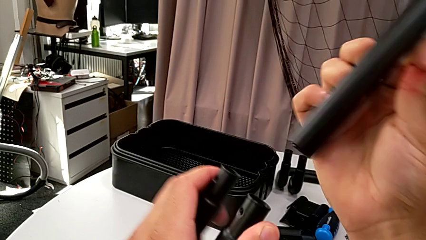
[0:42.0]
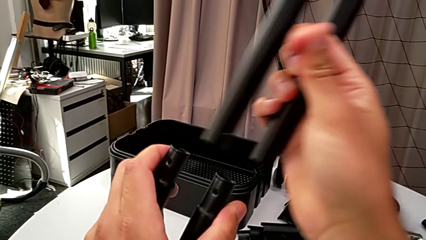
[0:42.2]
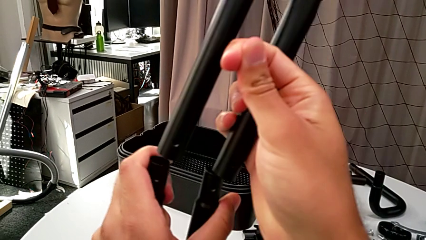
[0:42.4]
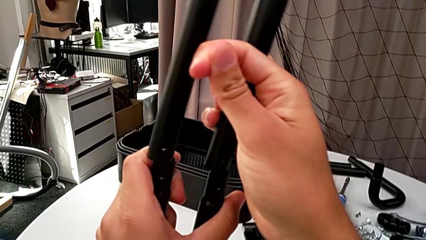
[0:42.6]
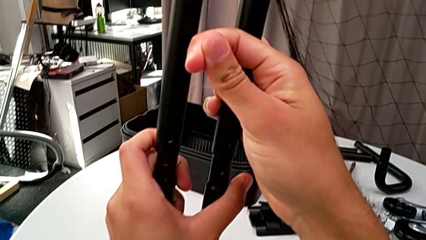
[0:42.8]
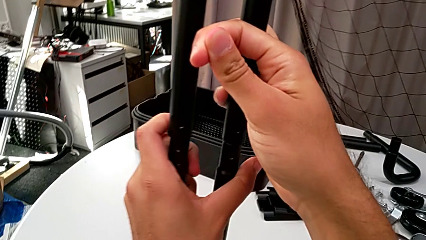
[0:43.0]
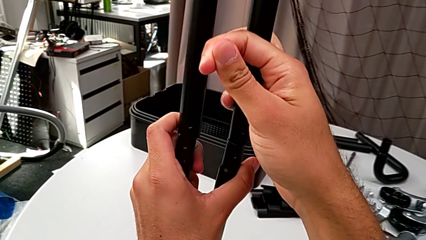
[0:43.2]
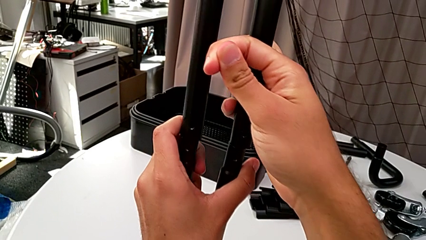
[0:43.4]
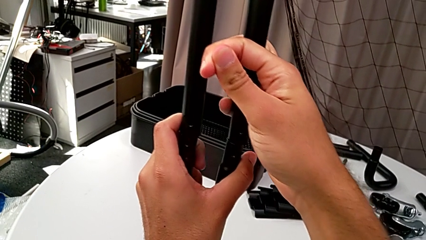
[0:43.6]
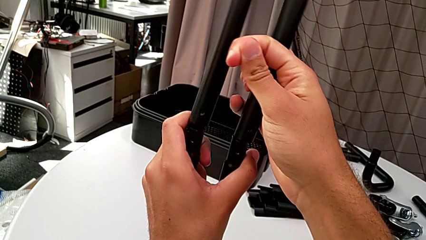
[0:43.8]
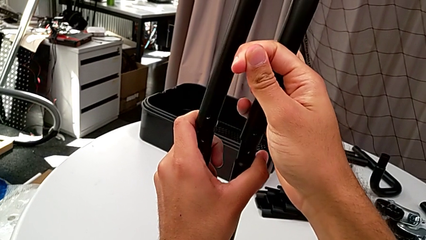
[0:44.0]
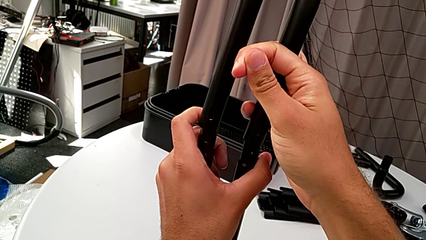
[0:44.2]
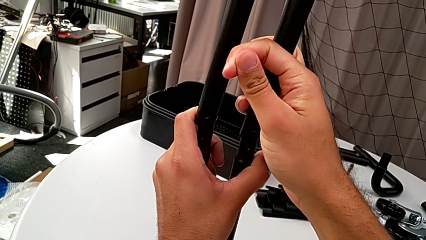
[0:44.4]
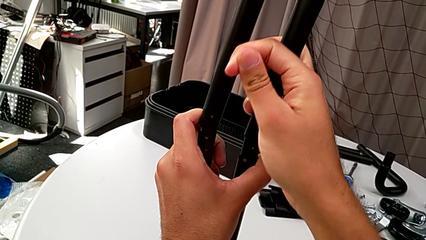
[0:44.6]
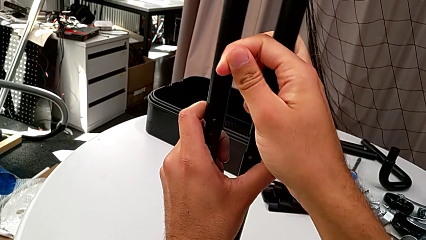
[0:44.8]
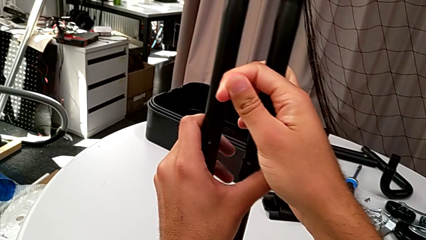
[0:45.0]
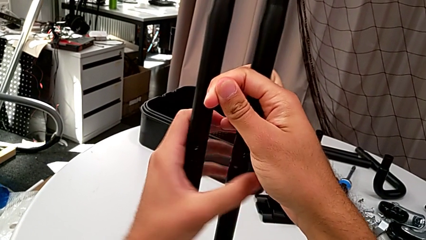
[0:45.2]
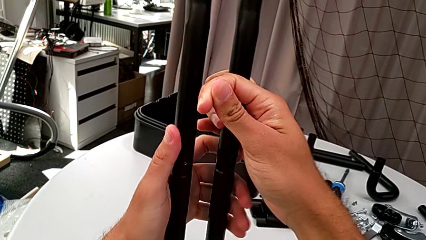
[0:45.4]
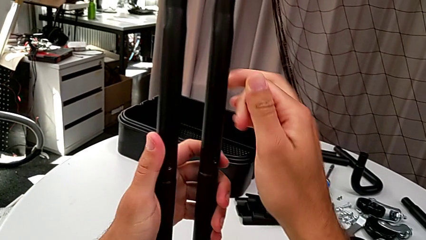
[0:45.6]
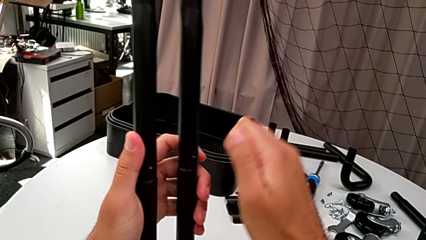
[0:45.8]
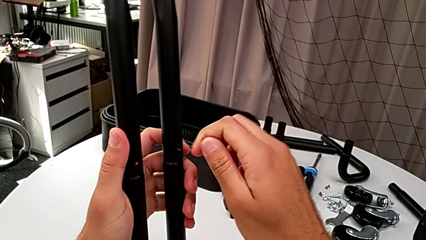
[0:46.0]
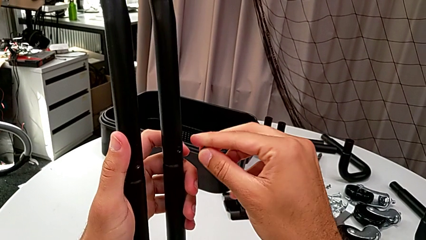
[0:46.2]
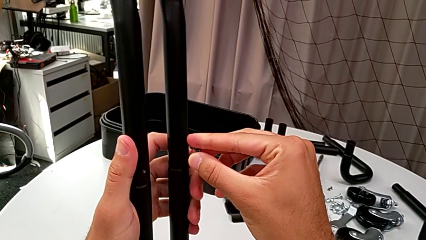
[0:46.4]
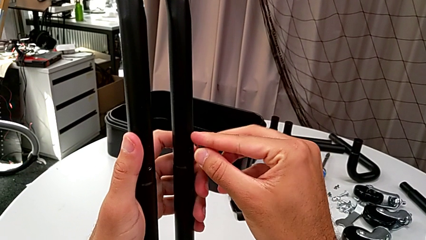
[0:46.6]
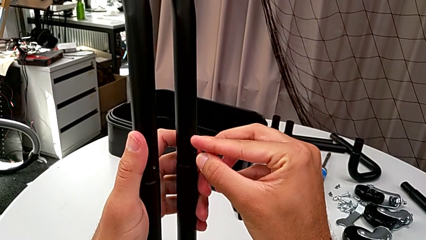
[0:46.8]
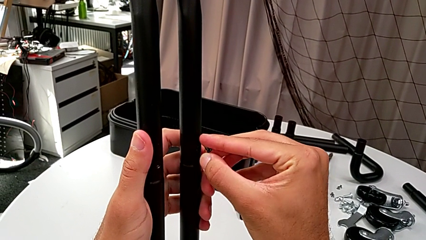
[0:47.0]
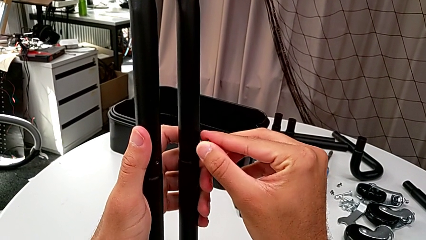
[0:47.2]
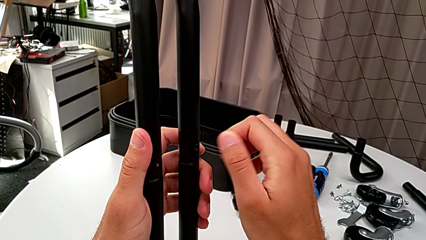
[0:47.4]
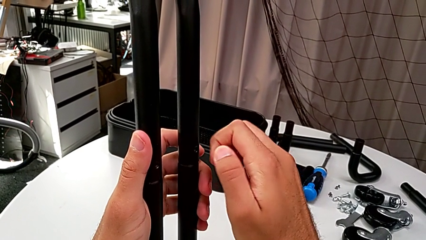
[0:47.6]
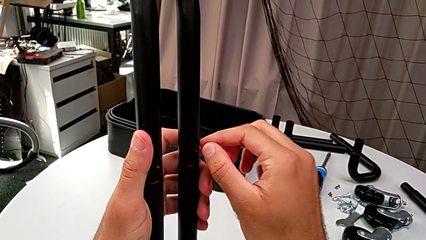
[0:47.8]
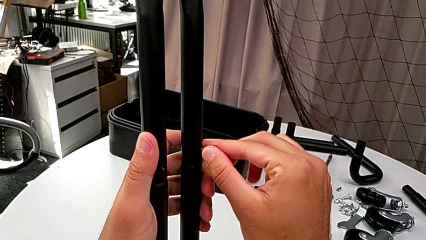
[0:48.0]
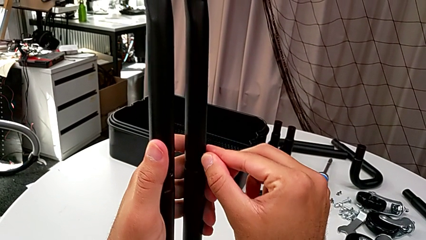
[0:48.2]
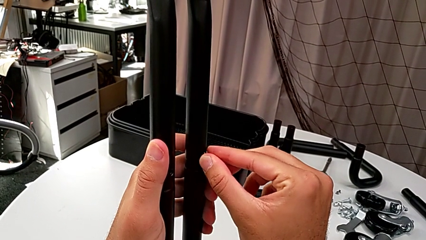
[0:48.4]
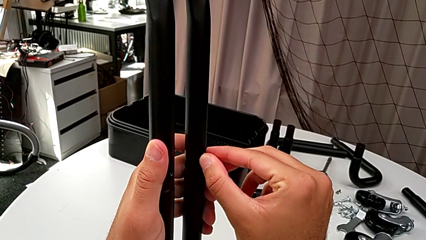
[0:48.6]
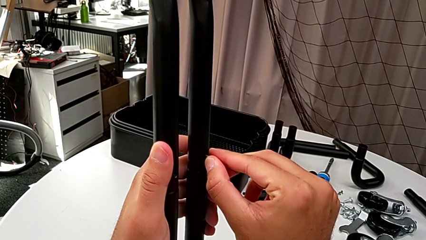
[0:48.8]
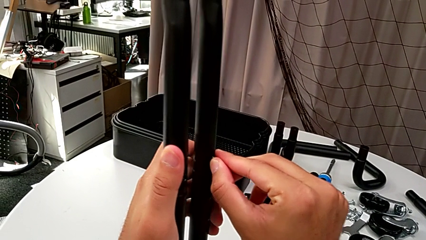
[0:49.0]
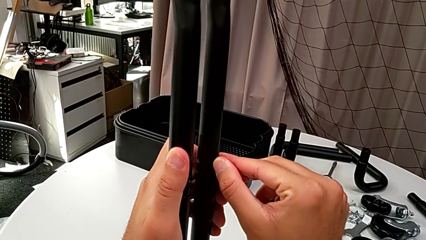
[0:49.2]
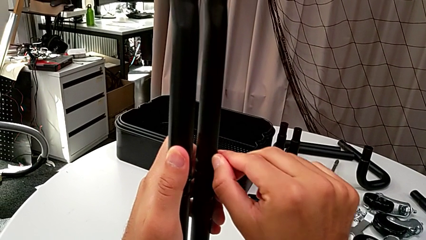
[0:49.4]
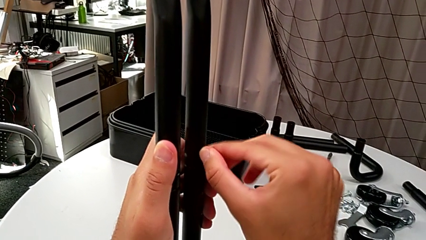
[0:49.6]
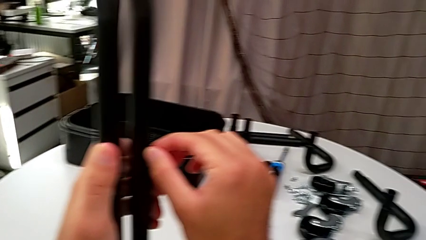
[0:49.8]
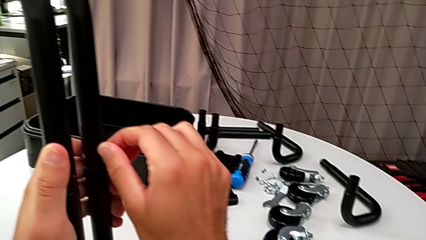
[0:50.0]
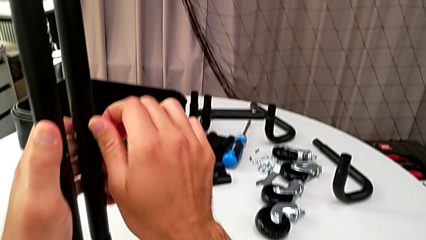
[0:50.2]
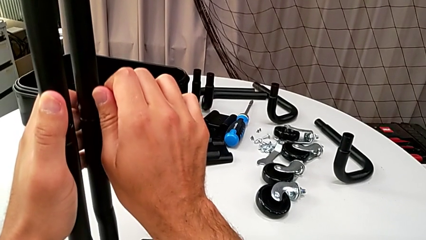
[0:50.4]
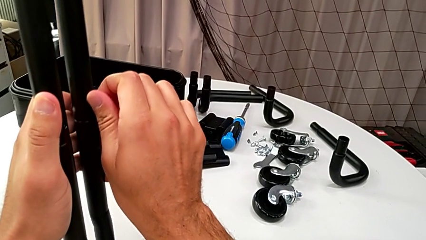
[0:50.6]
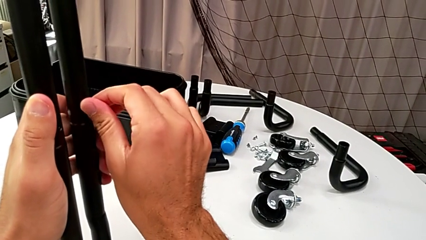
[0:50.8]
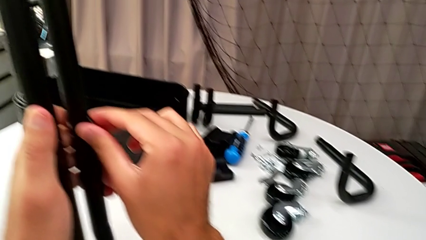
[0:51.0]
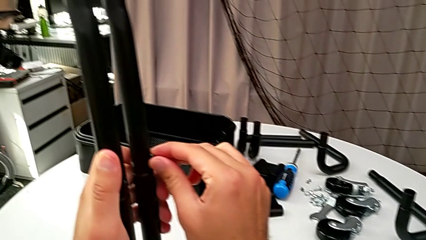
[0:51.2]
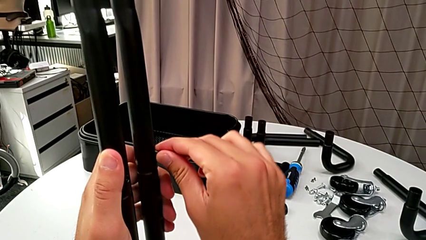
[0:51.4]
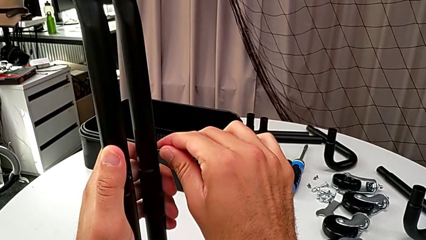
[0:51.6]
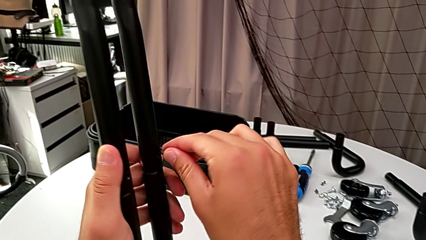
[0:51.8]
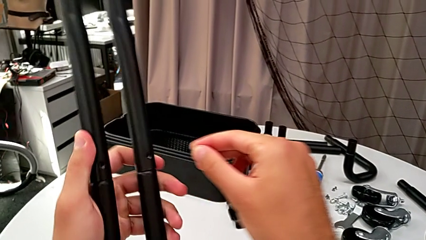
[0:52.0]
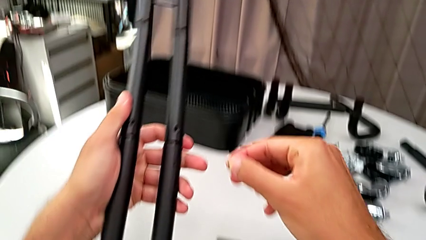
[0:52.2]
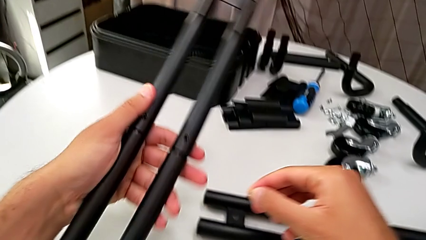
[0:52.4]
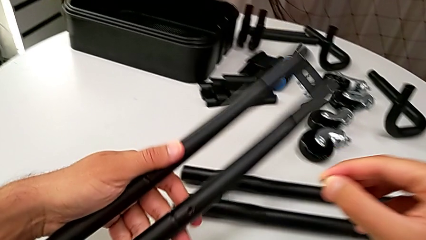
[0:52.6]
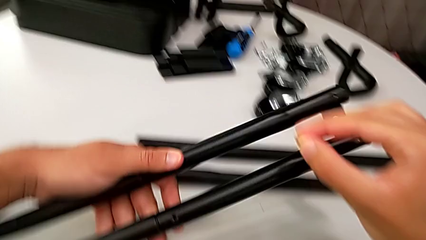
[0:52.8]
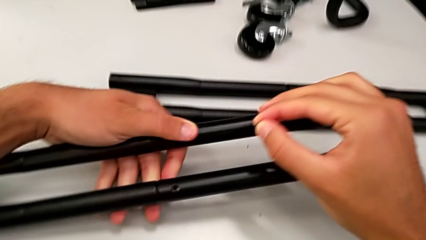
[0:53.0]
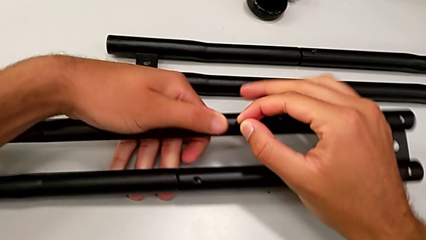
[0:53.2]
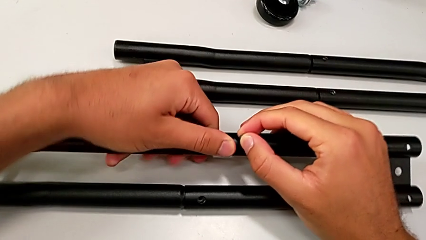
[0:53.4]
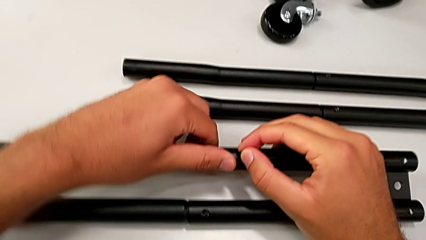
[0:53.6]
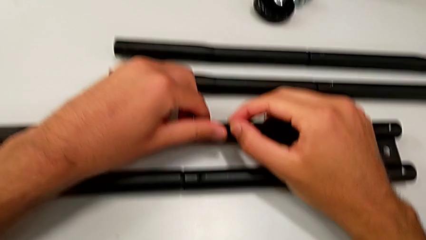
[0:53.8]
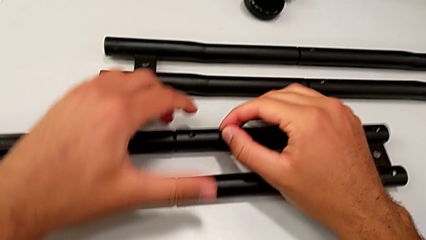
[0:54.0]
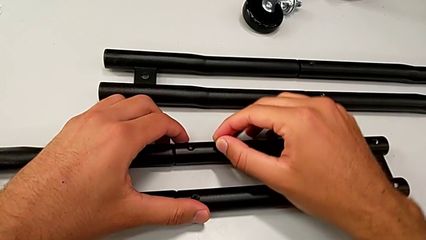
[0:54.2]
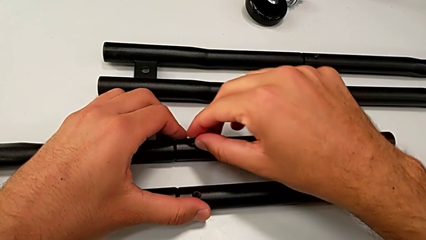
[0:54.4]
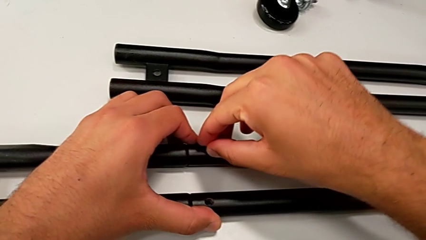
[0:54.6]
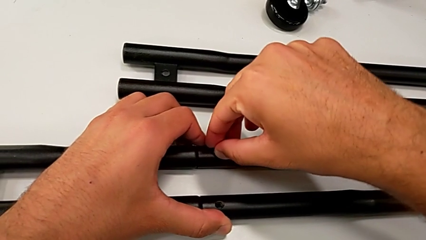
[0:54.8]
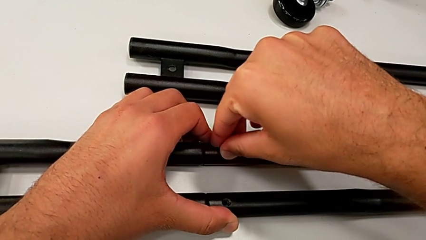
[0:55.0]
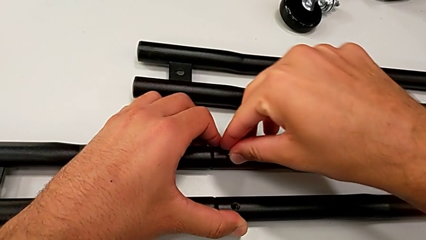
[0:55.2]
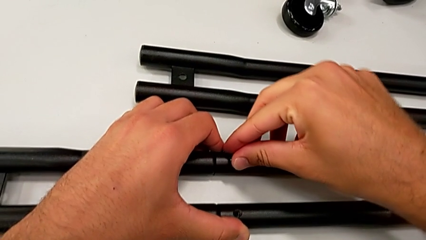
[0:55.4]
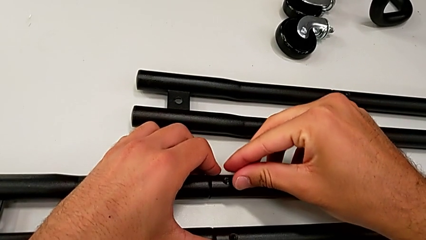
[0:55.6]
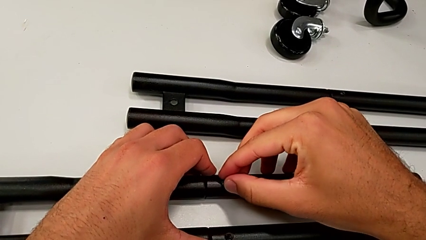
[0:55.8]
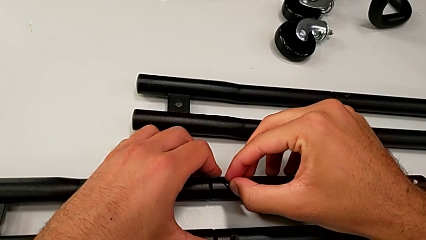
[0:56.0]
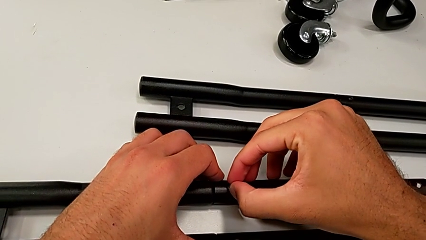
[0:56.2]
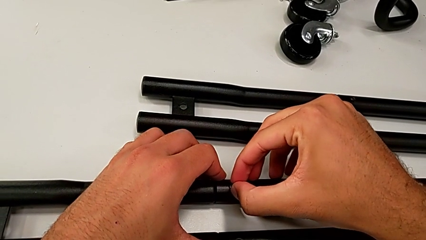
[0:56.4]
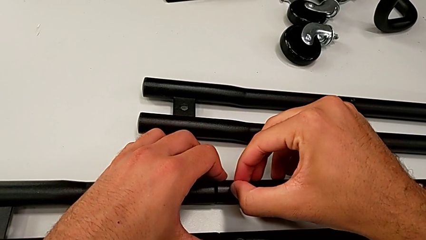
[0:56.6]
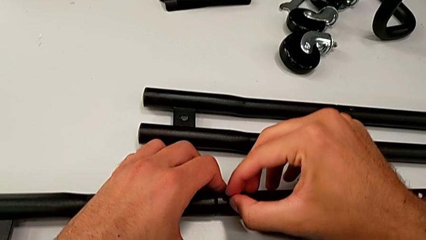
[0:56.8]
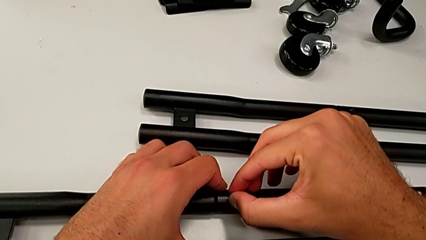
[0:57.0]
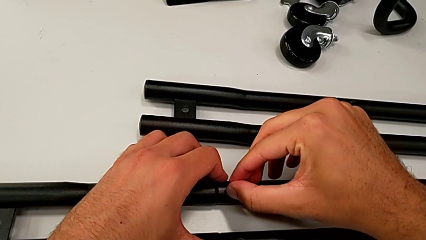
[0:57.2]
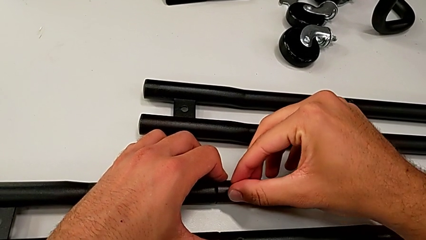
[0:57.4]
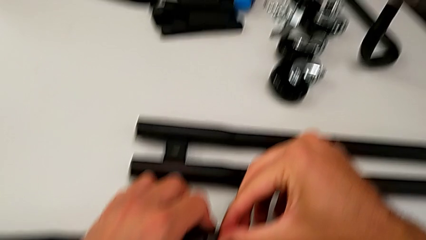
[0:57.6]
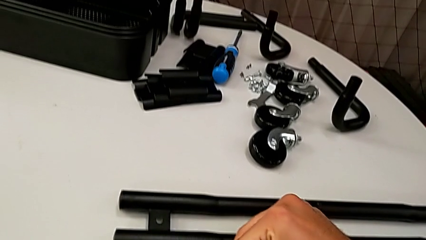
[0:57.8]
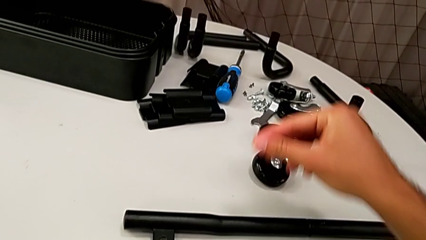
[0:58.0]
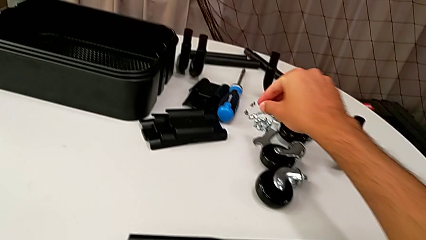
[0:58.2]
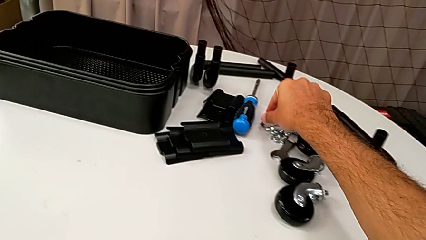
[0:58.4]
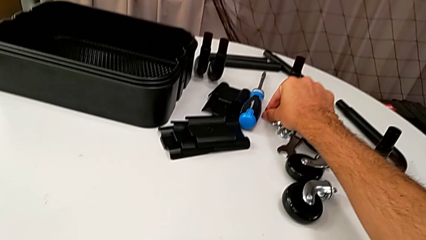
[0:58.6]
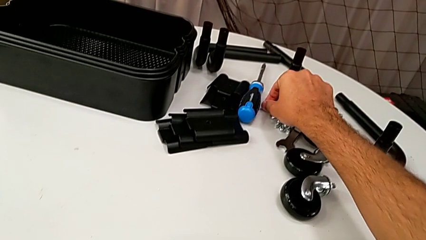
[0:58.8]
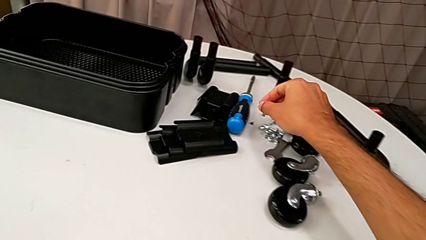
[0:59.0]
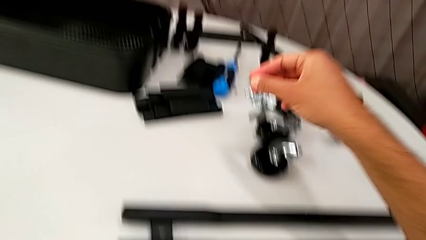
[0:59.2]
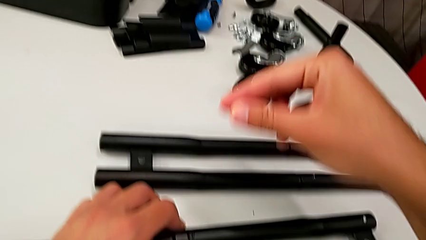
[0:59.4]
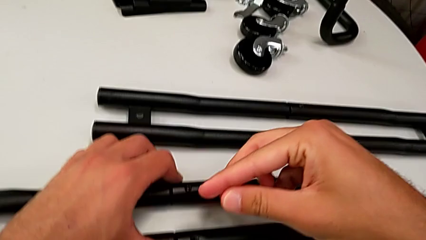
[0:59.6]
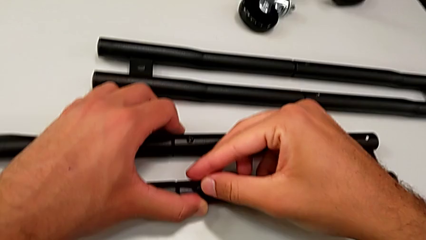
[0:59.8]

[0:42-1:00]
The camera wearer is assembling the half frame. They rotate the bracket, insert it, align the screw, rotate the half frame, insert the screw and grab it.
